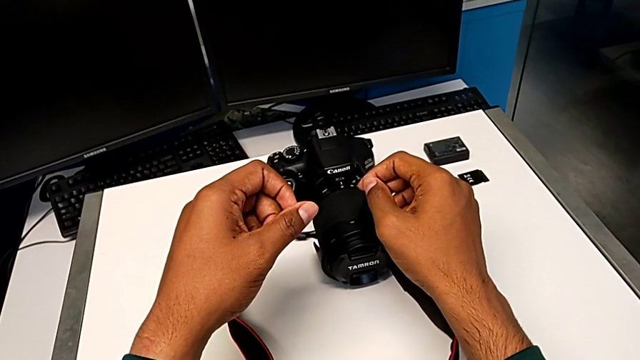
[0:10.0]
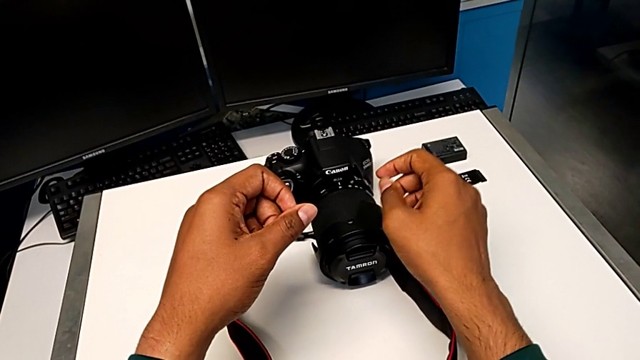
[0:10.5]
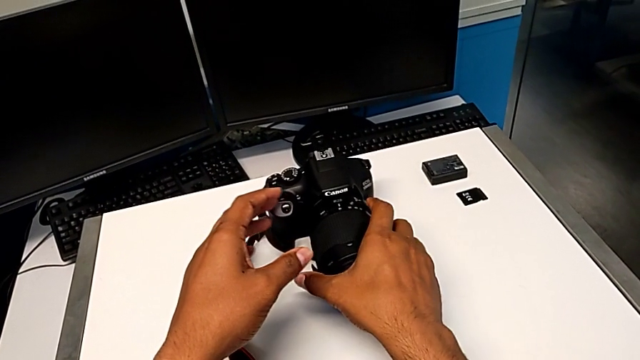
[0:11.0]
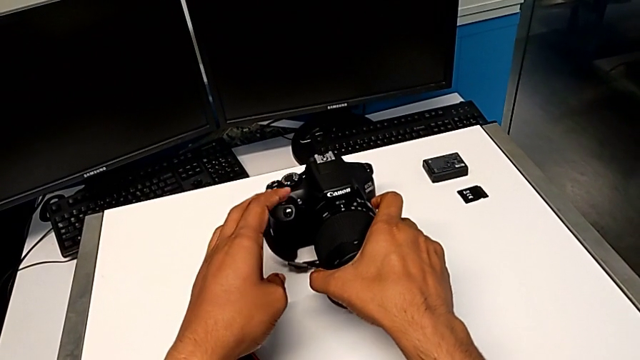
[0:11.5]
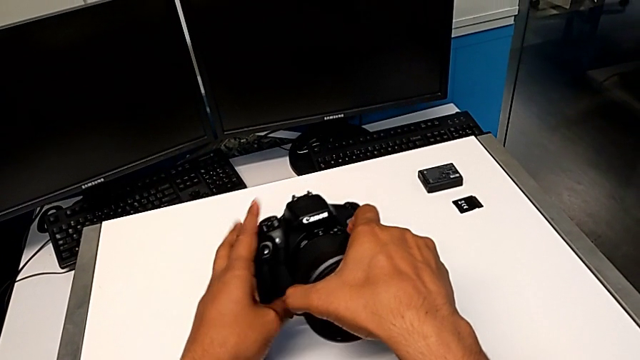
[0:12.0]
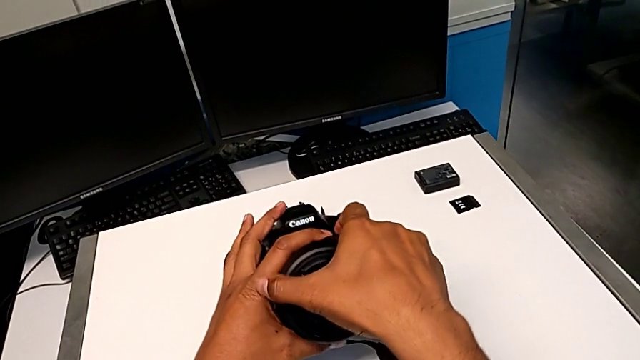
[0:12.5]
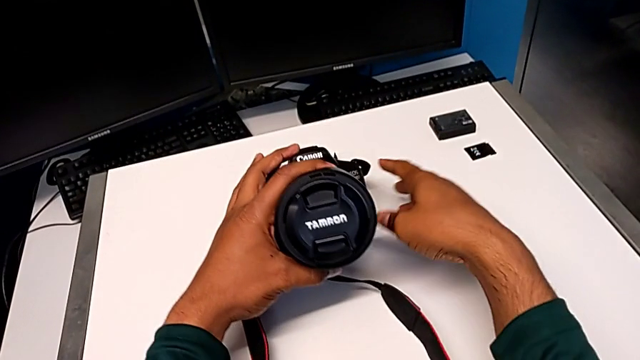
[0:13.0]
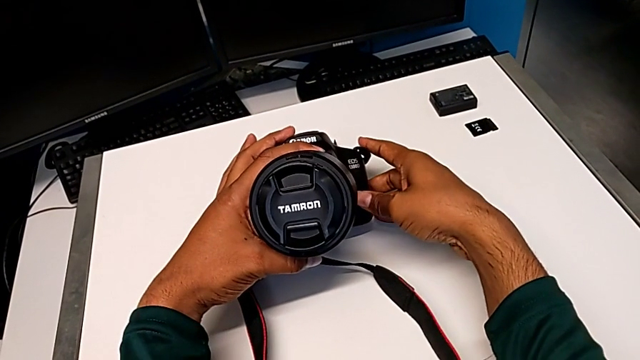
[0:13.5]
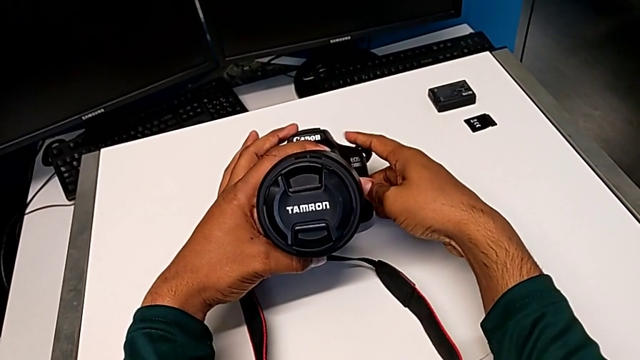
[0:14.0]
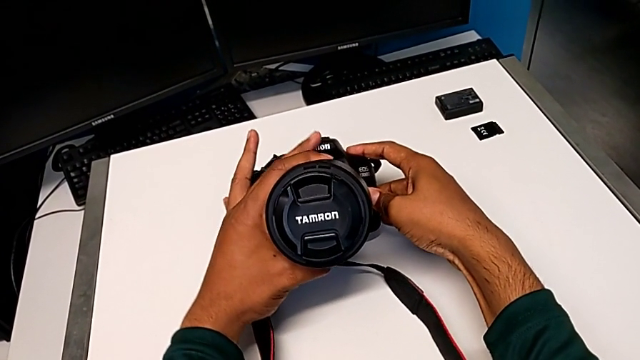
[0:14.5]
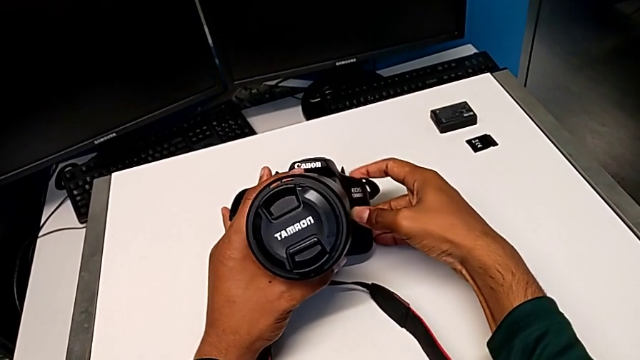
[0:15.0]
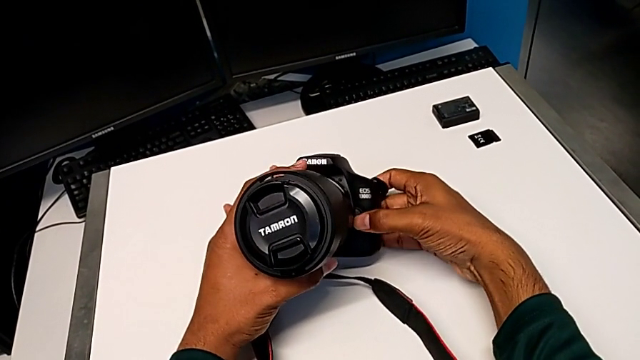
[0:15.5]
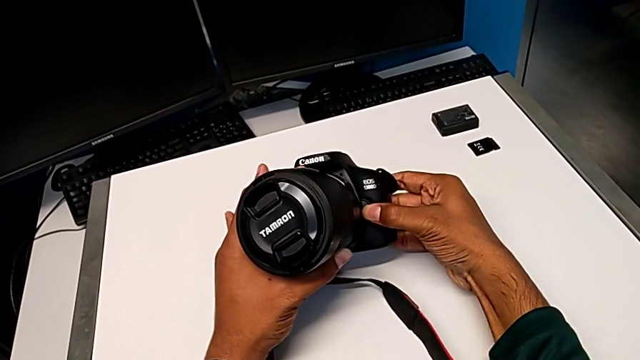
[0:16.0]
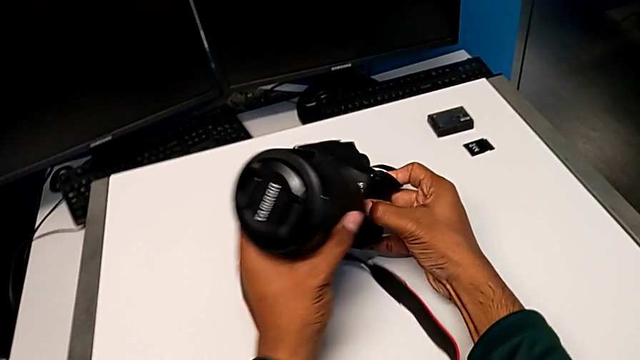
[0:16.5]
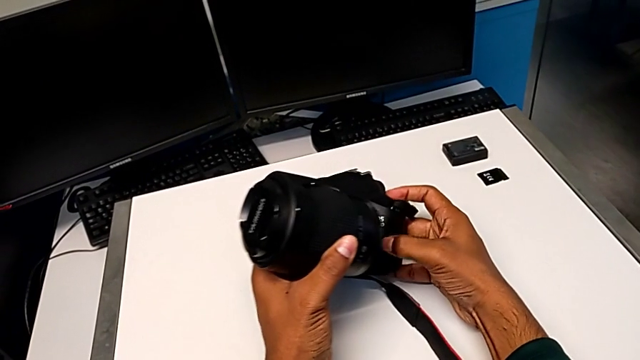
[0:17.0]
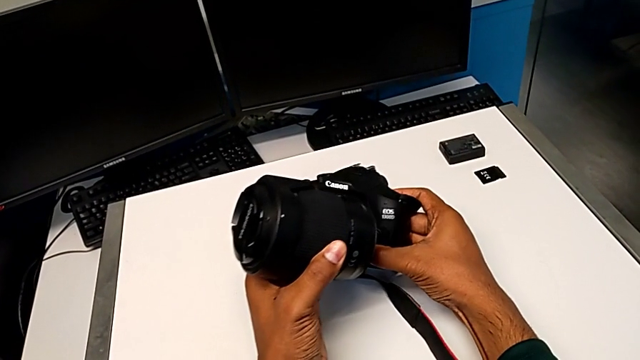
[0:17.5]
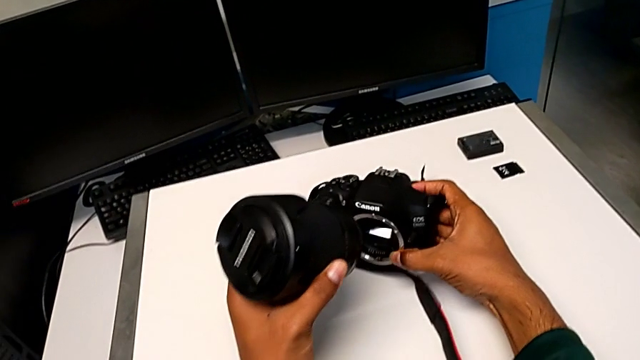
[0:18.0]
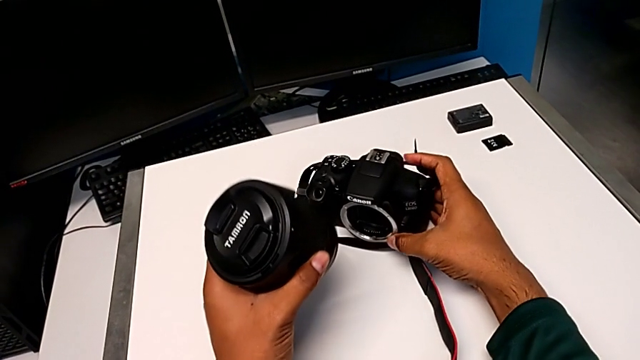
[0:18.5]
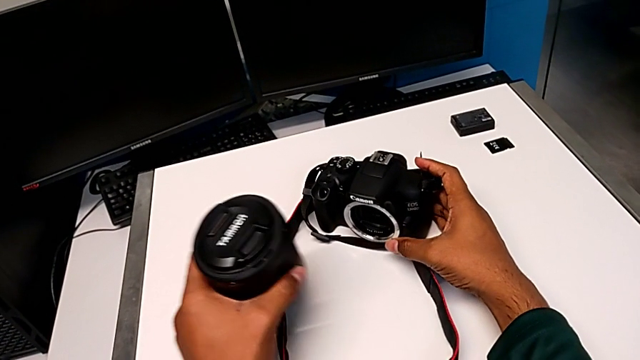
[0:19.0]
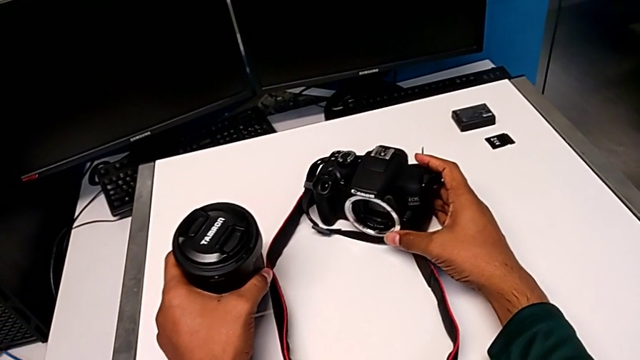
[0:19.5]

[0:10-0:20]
The camera wearer detaches the lens from the DSLR. They grab the DSLR, push the release button with the right hand, withdraw the lens with the left hand and place the DSLR.

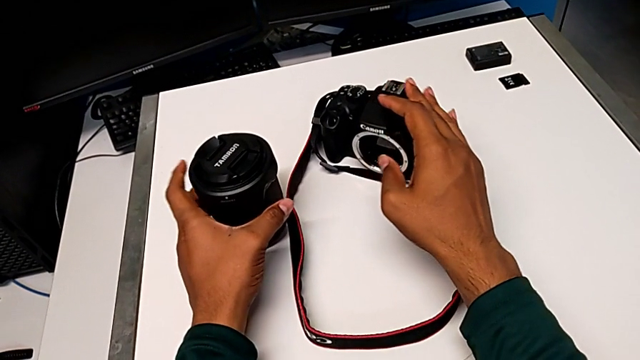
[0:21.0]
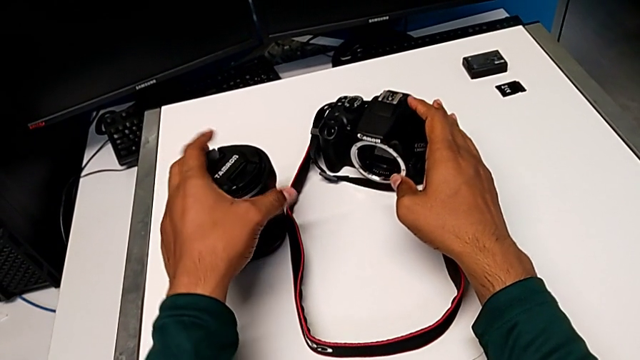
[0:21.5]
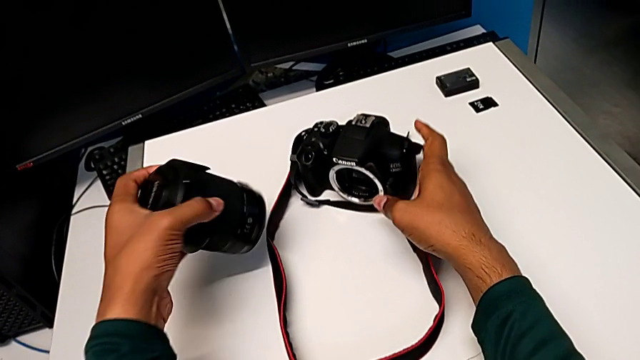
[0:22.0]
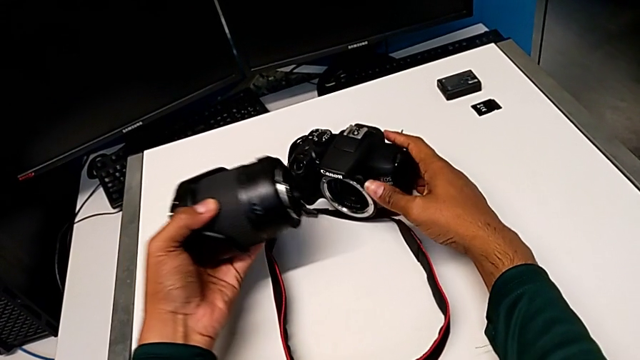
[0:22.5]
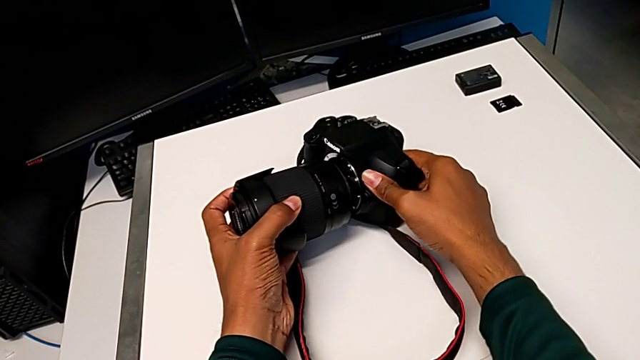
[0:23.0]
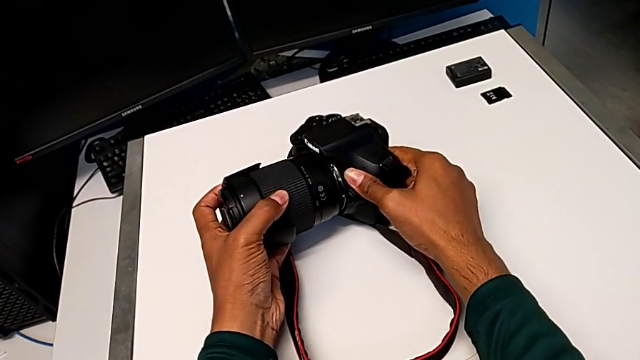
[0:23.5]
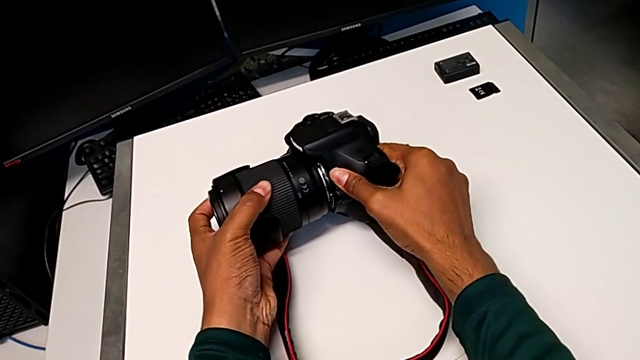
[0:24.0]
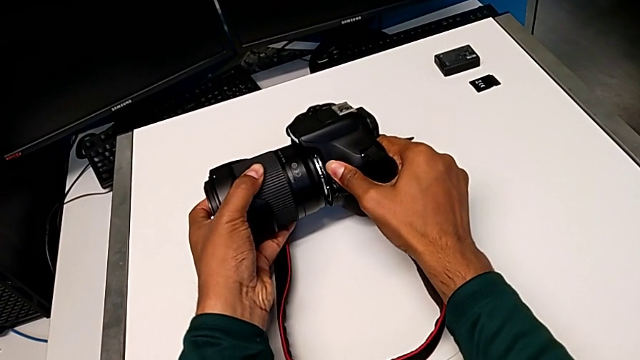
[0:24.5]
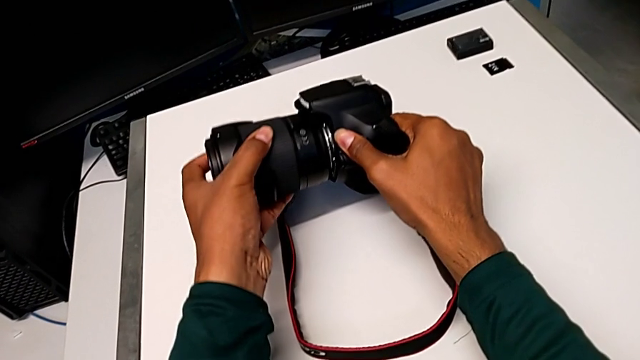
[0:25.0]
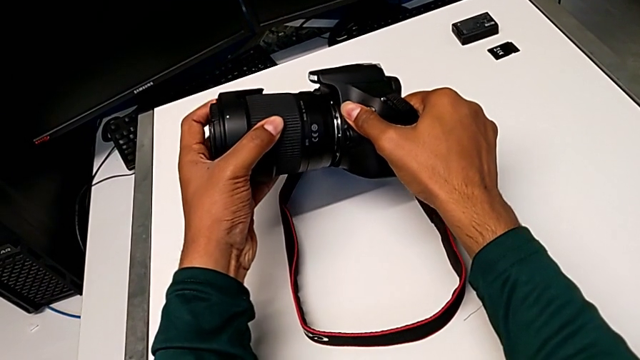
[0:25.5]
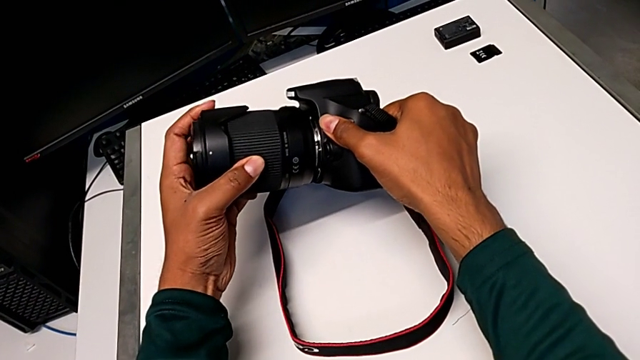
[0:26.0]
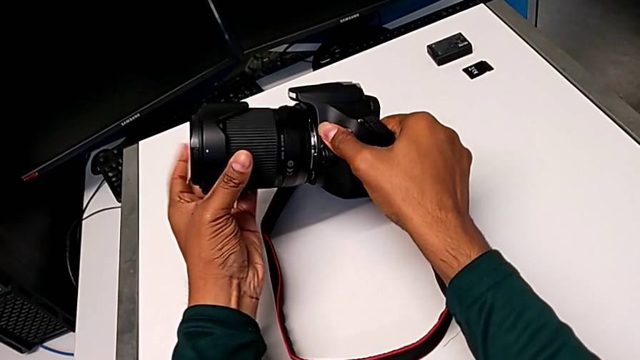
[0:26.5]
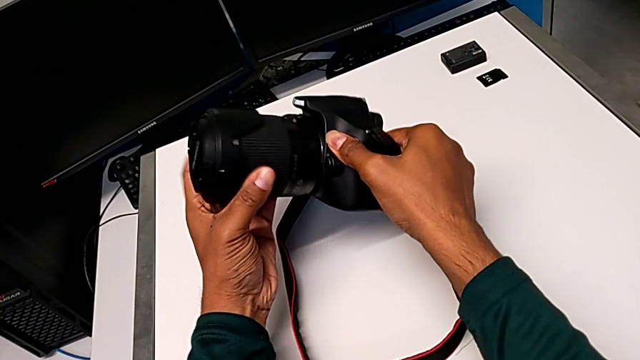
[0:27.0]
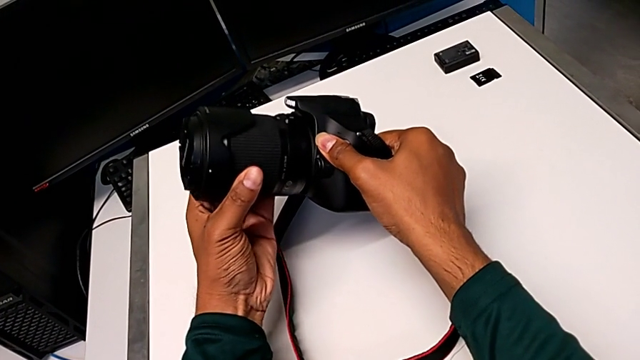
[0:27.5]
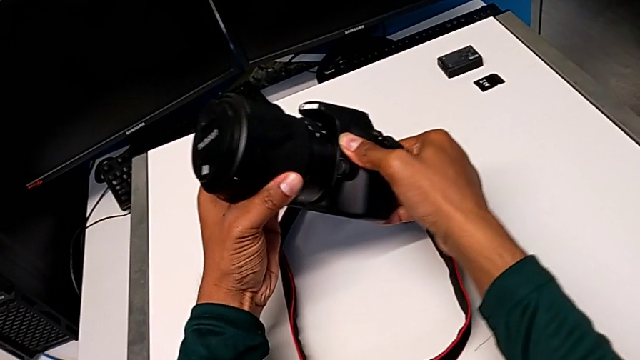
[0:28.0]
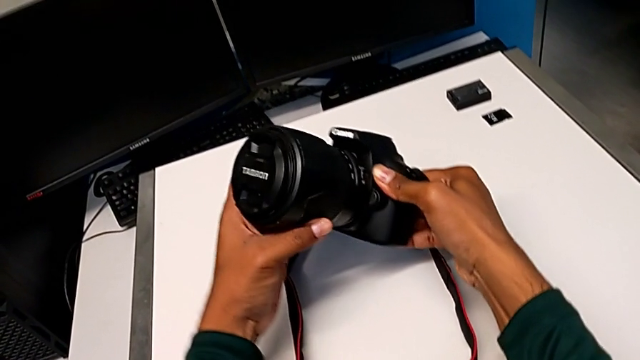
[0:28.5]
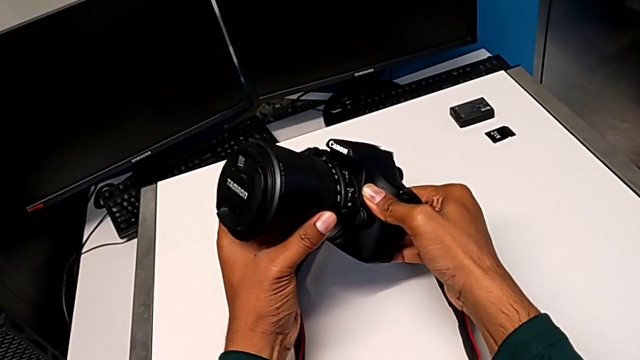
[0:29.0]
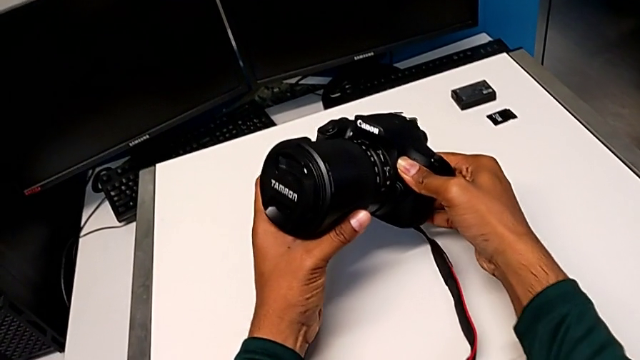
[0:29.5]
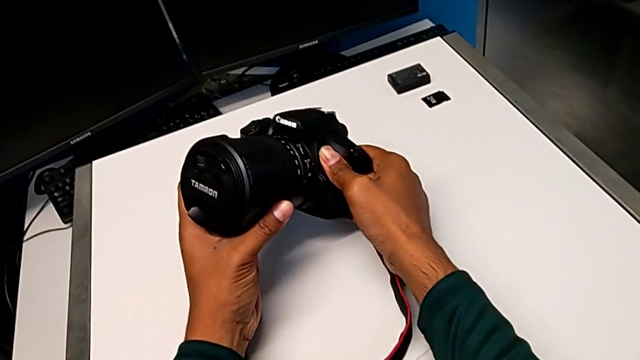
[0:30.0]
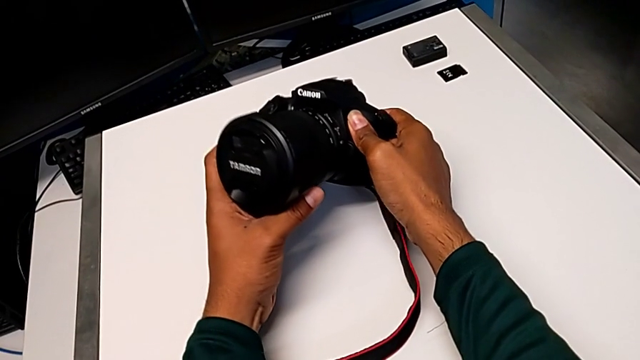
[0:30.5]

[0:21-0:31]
The camera wearer attaches the lens to the DSLR. They wrongly assemble the lens, not in the correct position, insert it, turn it and place the DSLR.

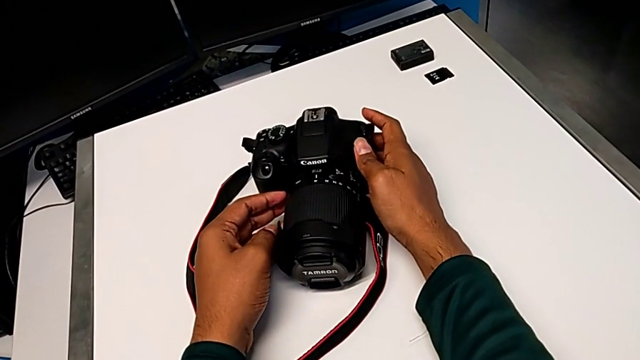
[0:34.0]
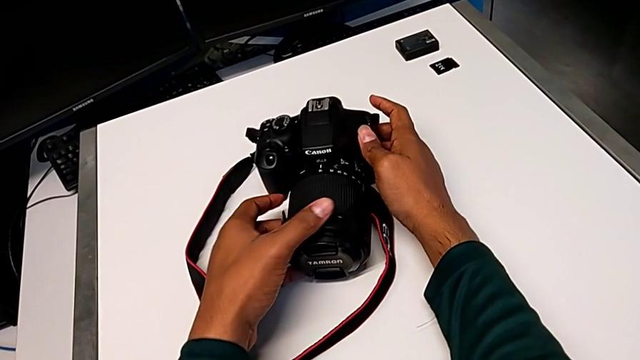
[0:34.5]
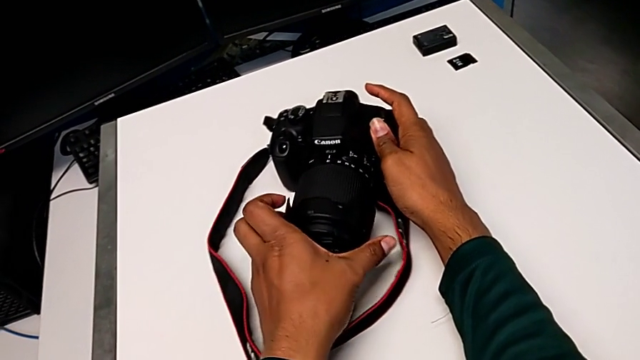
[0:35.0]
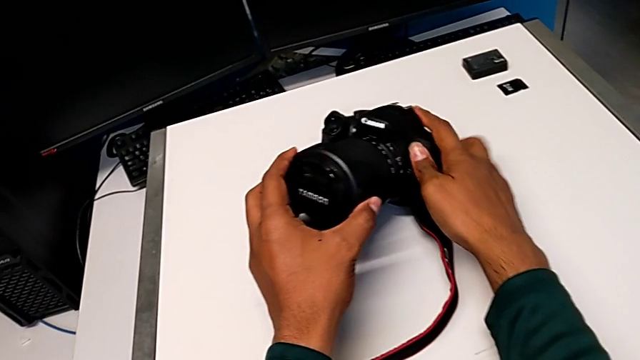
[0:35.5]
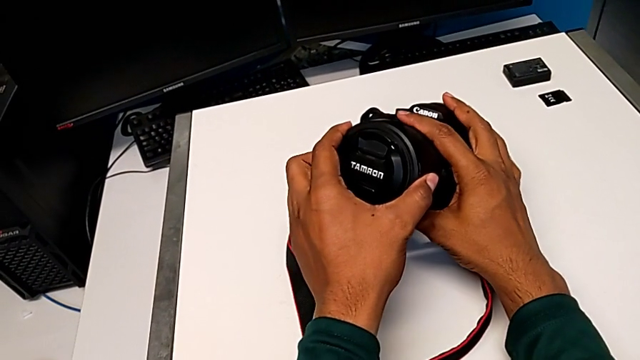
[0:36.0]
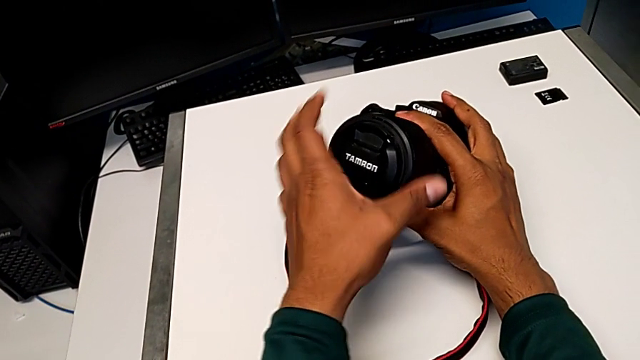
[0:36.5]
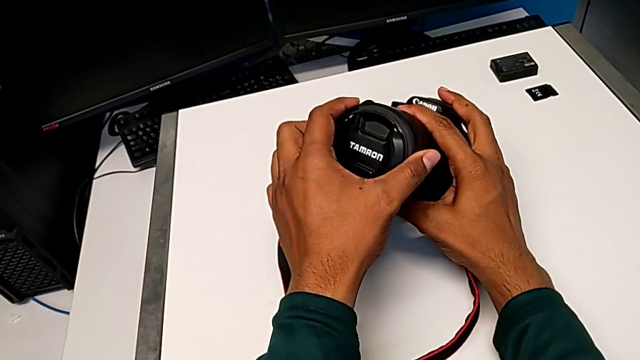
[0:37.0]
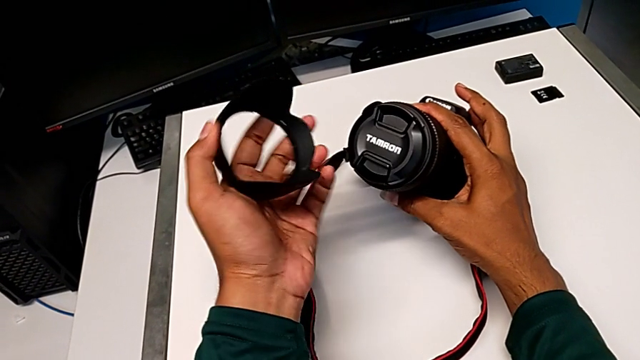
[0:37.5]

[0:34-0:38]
The camera wearer is withdrawing the lens cover. They grab the DSLR and wrongly withdraw the lens cover.
